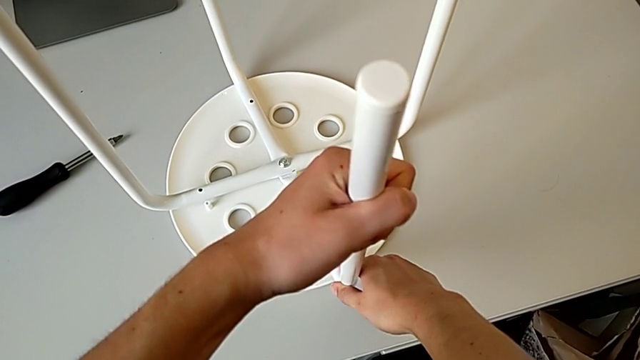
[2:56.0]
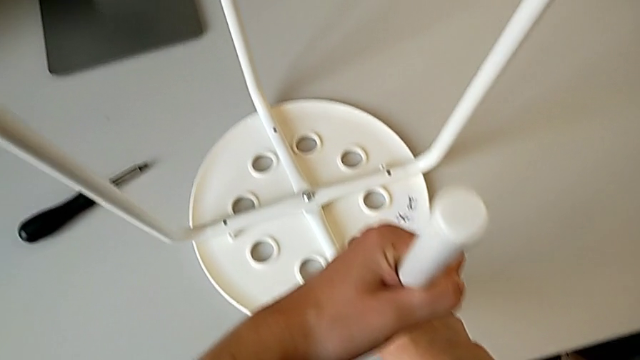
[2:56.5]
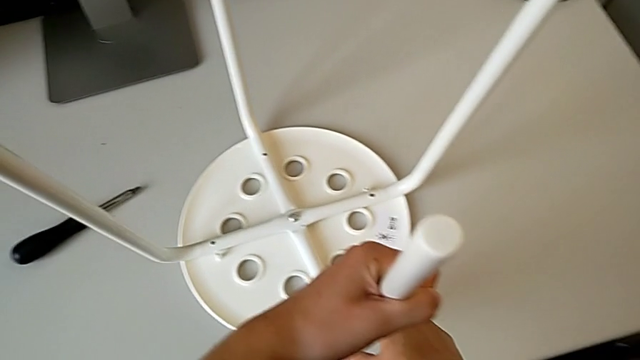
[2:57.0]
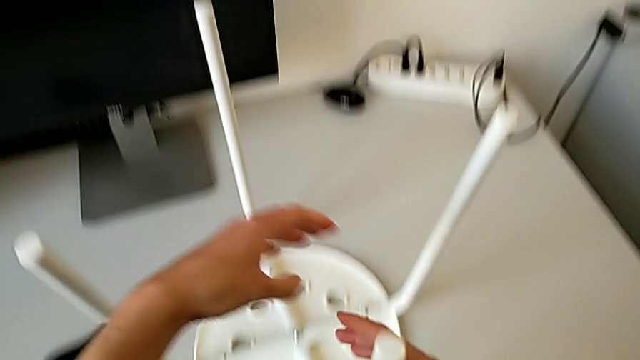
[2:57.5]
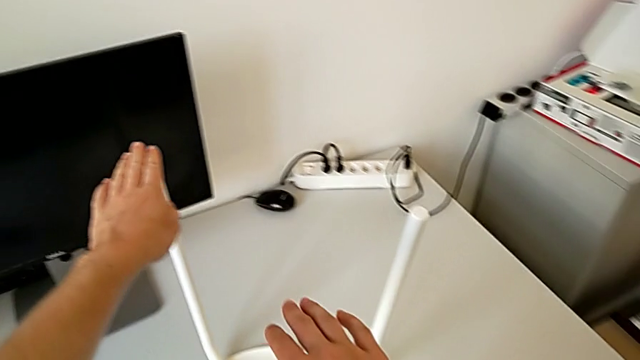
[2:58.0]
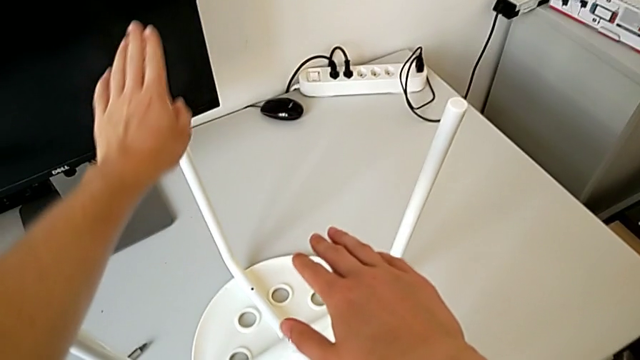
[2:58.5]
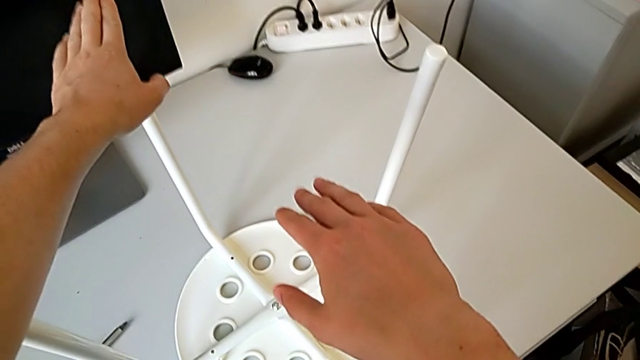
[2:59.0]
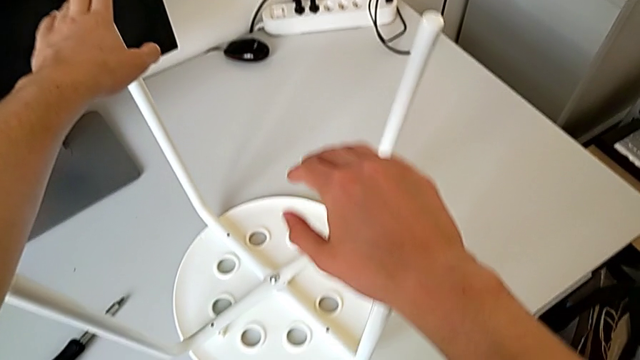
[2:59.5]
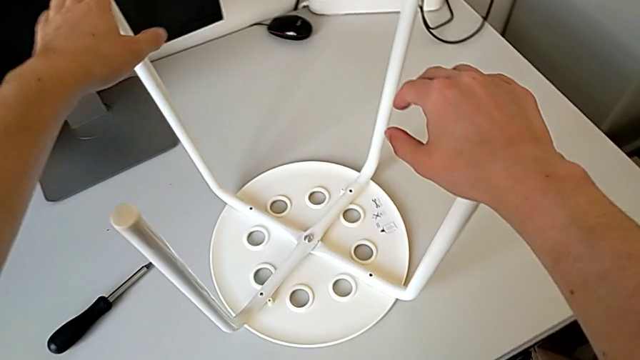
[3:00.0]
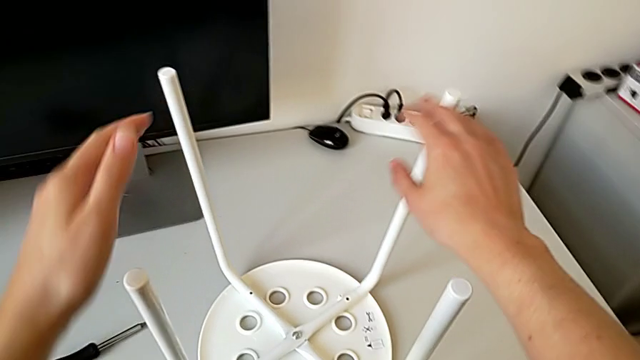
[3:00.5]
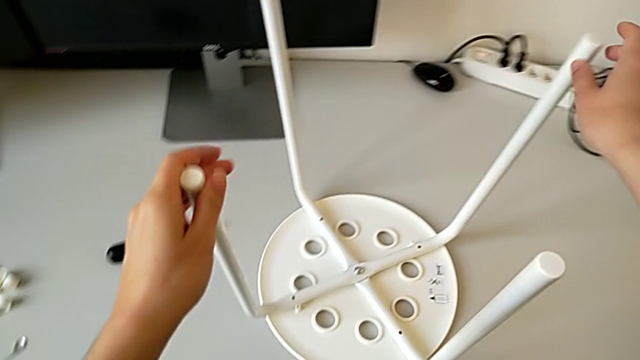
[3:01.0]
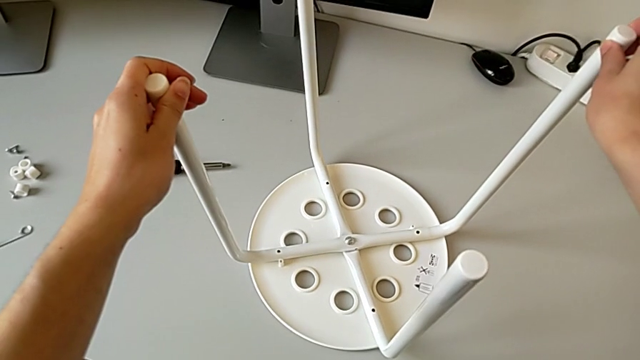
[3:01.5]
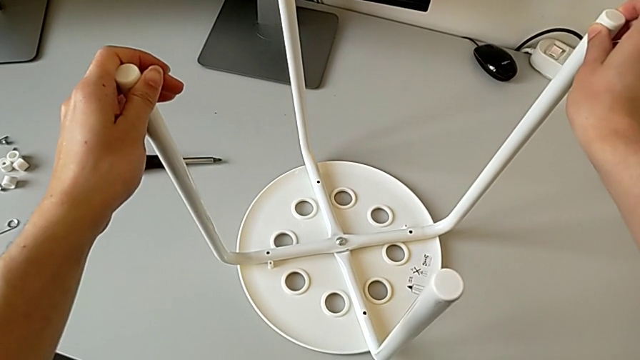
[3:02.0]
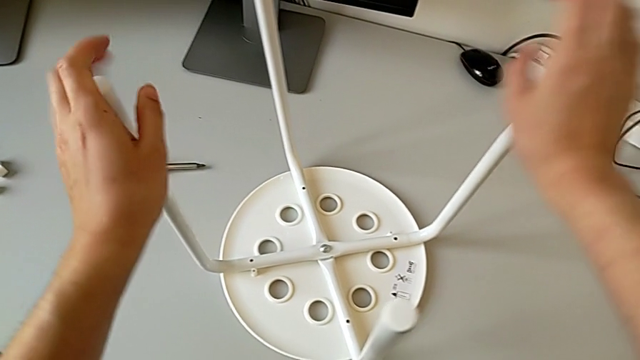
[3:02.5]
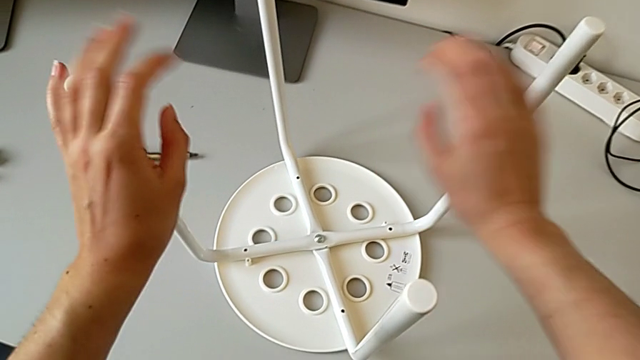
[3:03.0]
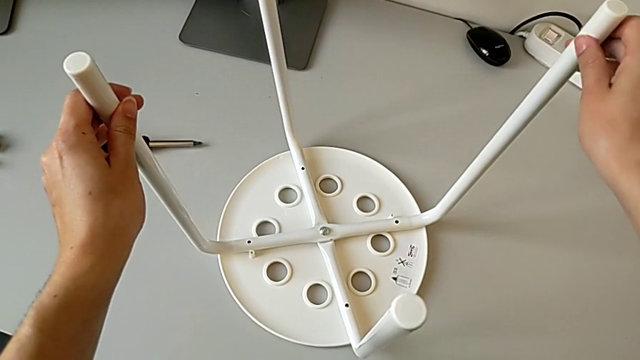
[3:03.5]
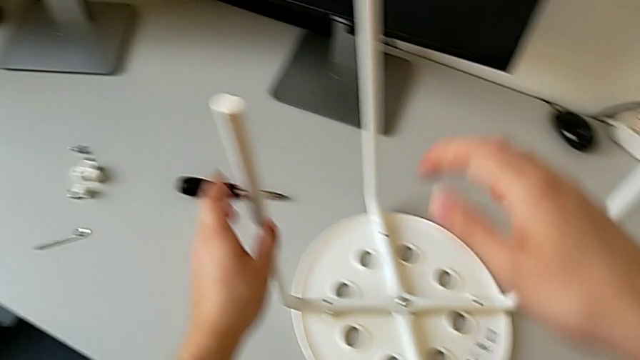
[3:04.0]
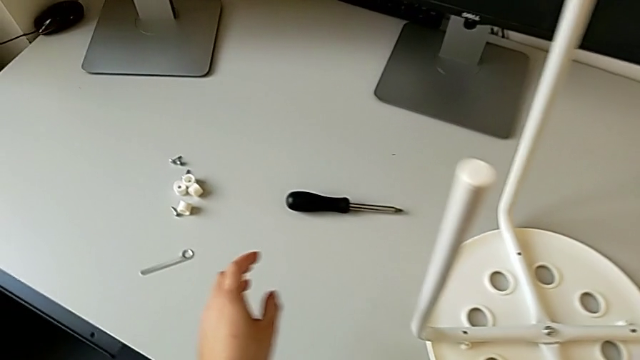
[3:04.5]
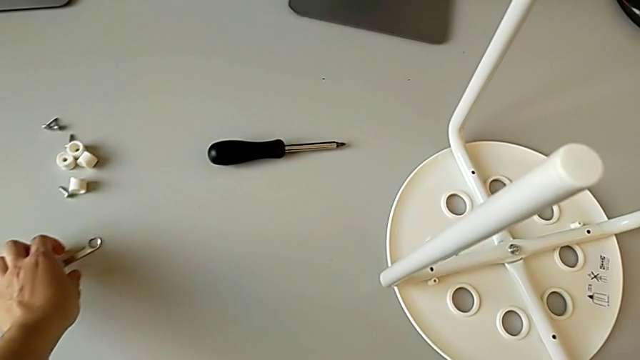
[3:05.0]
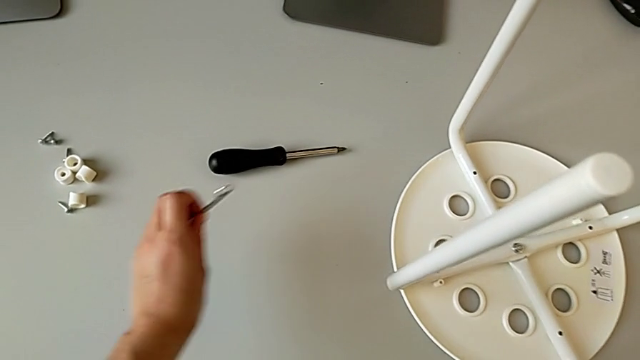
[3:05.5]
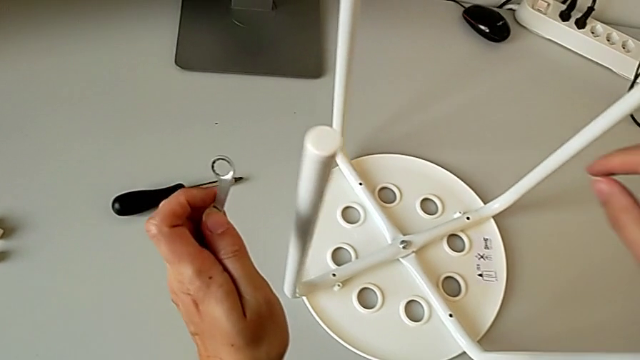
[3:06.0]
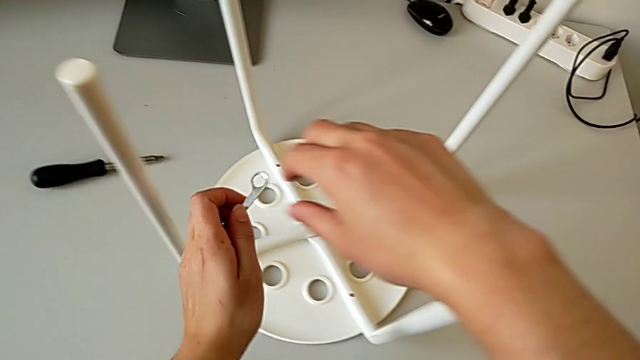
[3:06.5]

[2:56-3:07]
The camera wearer is placing the legs onto the seat. They hold the leg, rotate it, hold it, grab the hexagonal wrench and approach the hex nut.

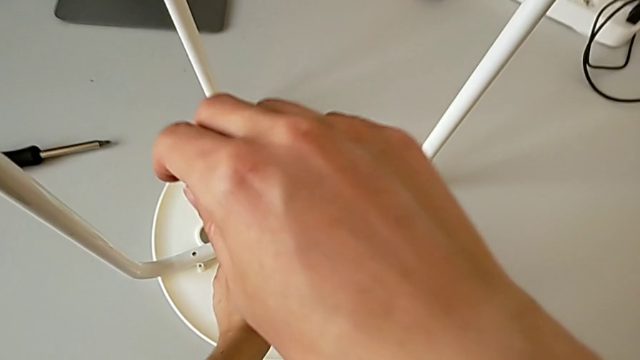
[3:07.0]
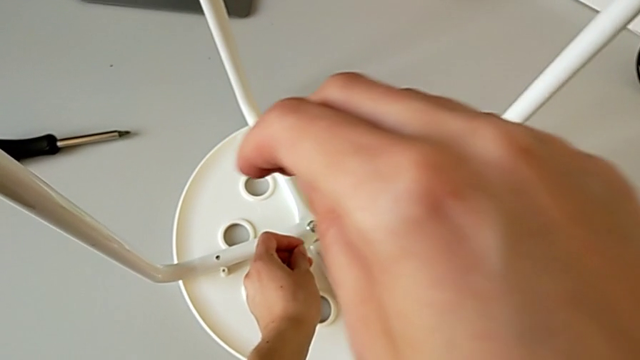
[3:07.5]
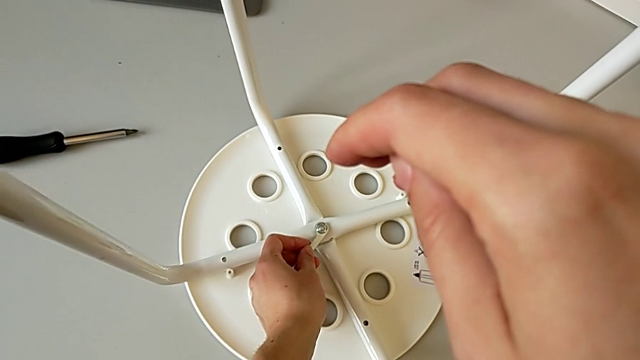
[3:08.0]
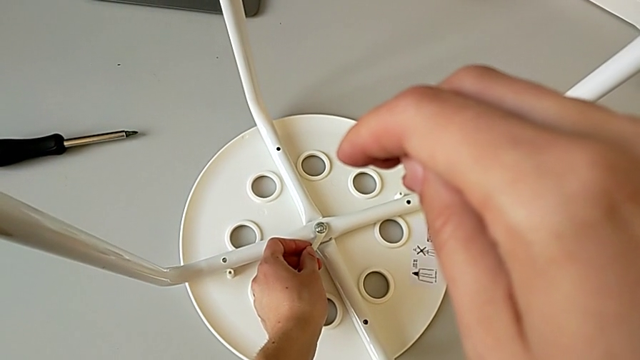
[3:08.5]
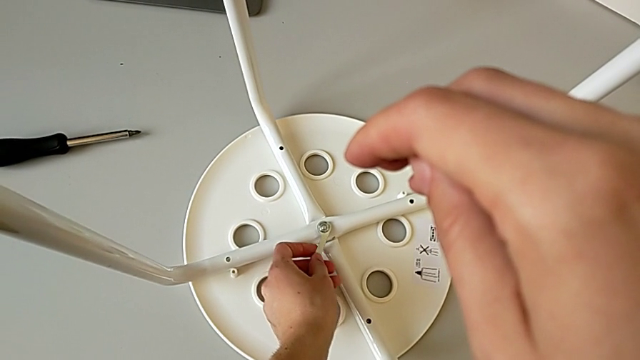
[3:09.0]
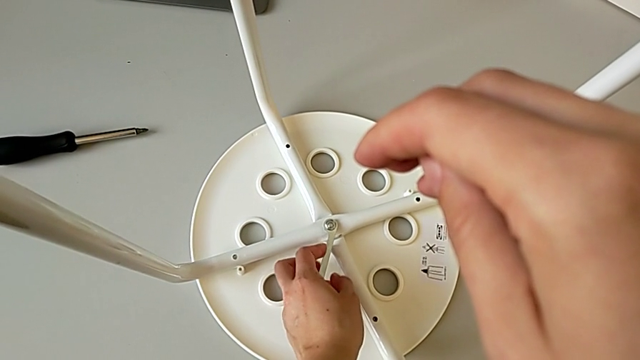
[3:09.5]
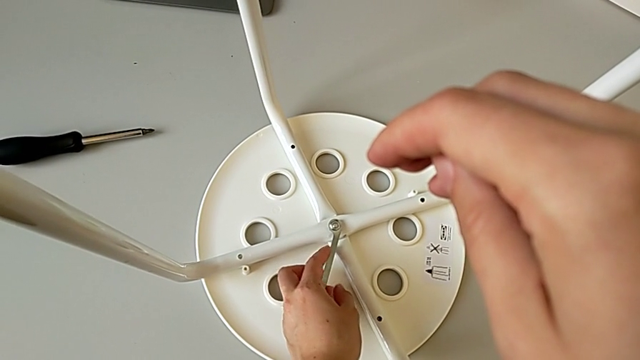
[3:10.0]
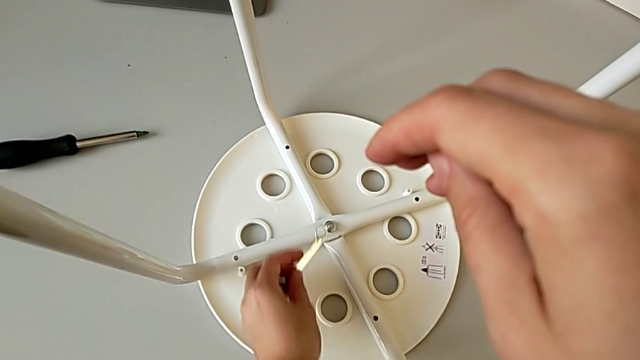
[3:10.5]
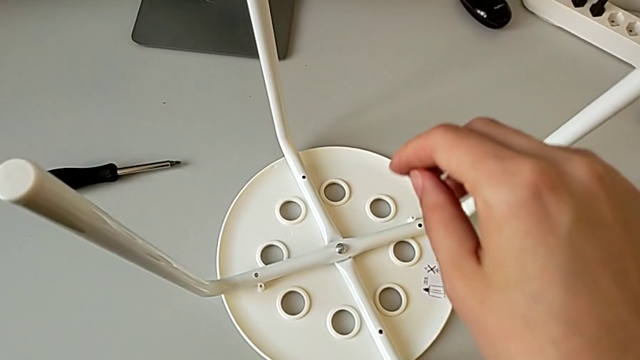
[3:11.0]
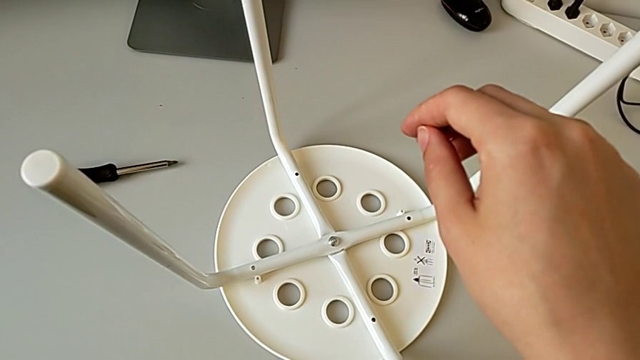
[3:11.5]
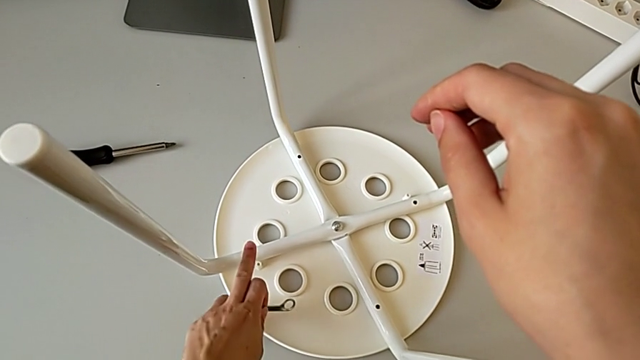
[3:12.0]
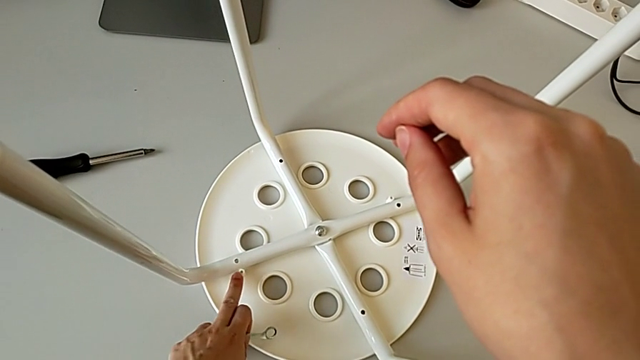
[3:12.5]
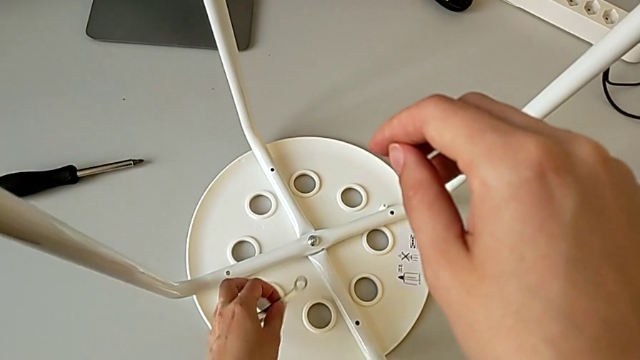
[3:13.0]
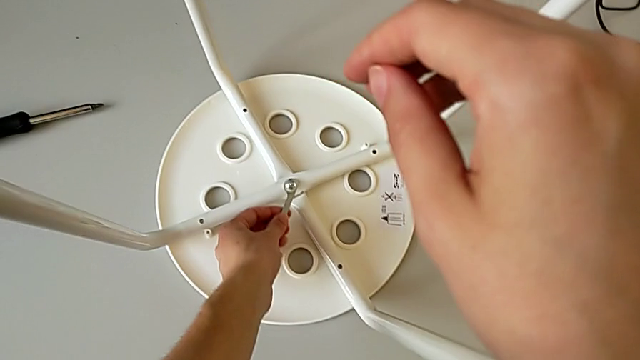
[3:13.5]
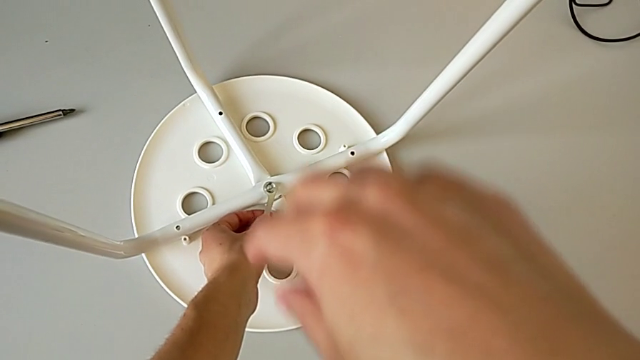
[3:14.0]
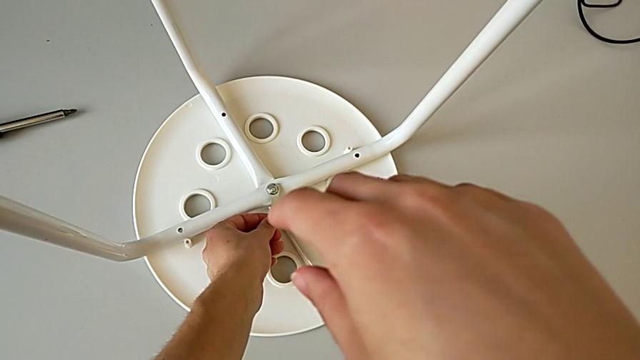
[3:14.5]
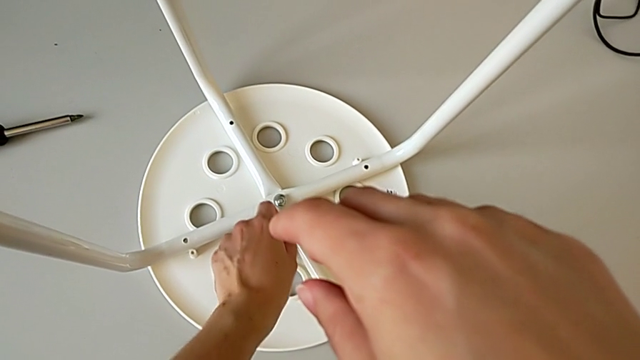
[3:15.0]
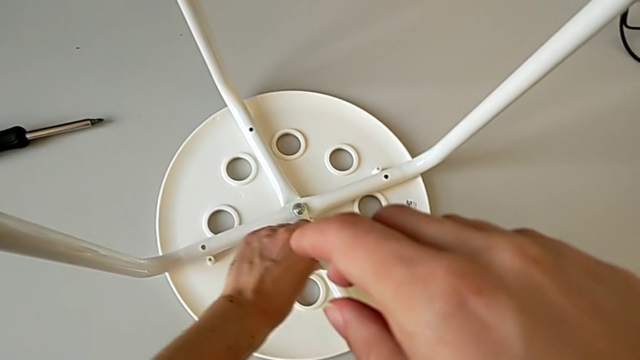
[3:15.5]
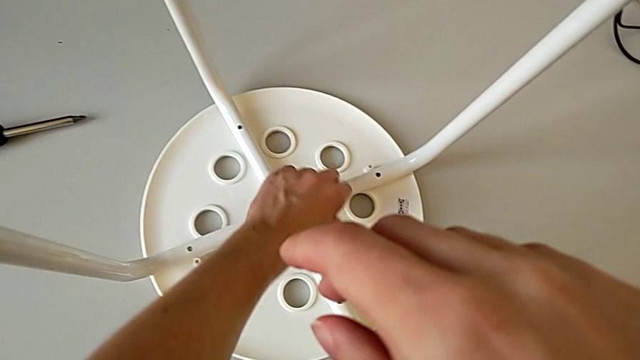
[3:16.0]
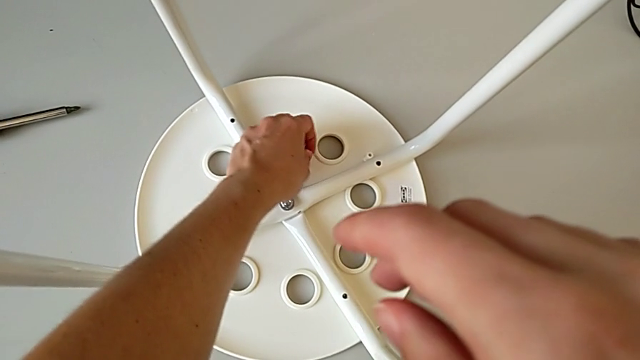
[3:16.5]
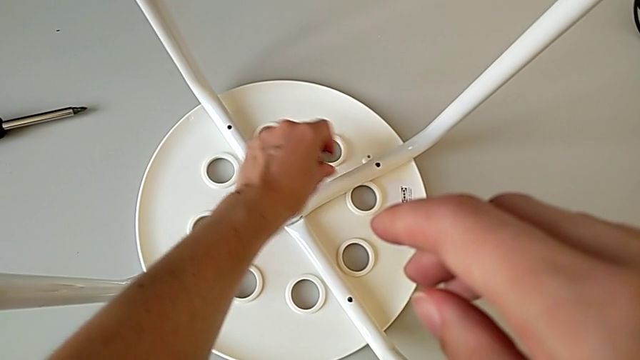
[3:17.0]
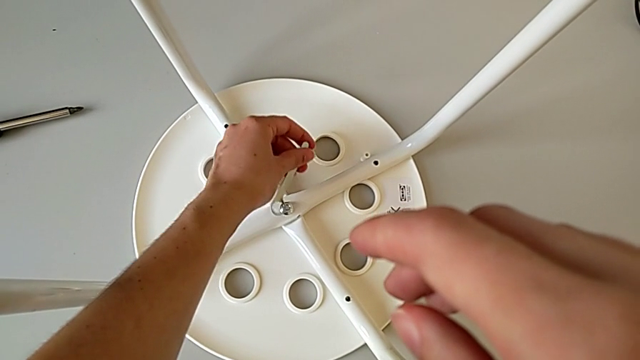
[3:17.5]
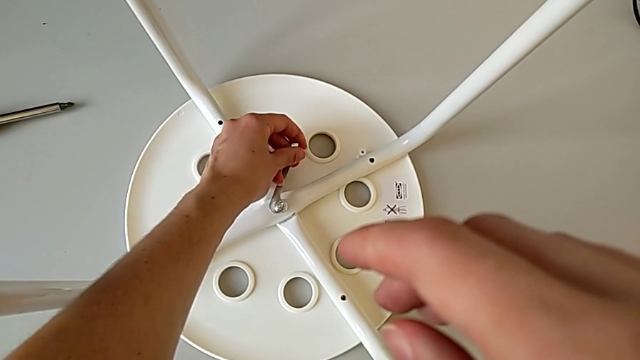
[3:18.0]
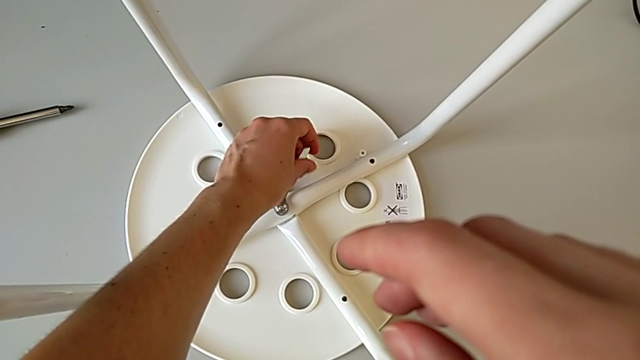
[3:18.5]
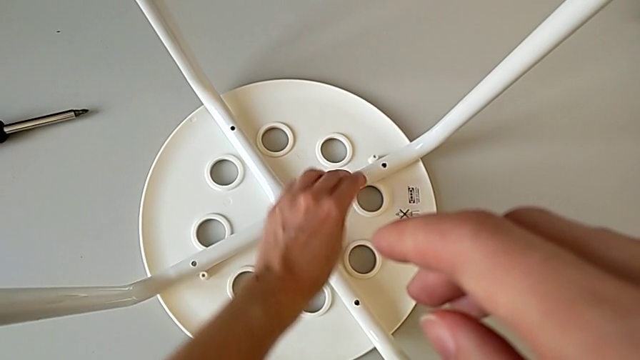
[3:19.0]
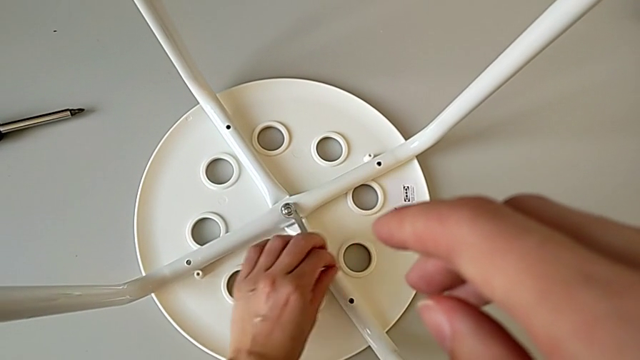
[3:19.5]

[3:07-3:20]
The camera wearer is placing the legs onto the seat. They wrongly insert the hexagonal wrench, withdraw it, approach the leg, insert the hexagonal wrench, unscrew the hex nut, withdraw the hexagonal wrench, insert it and screw the hex nut.
